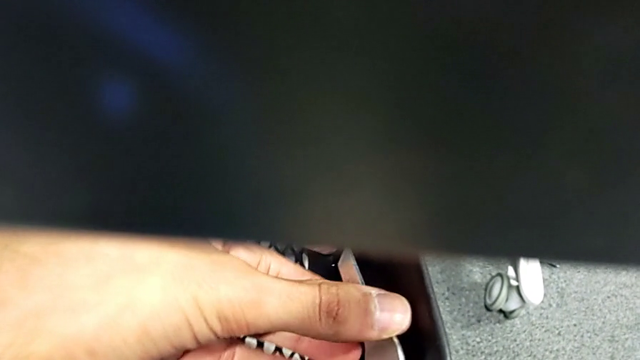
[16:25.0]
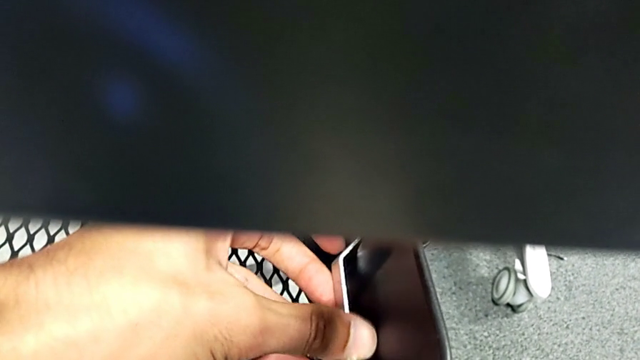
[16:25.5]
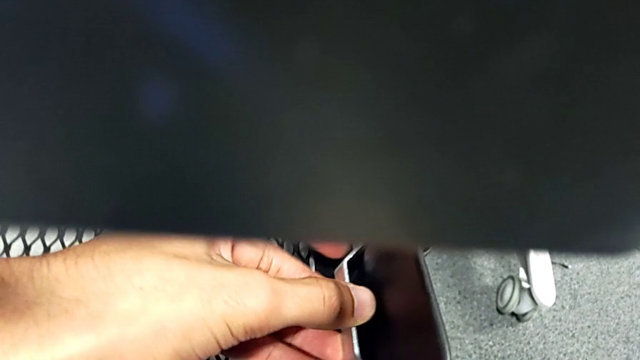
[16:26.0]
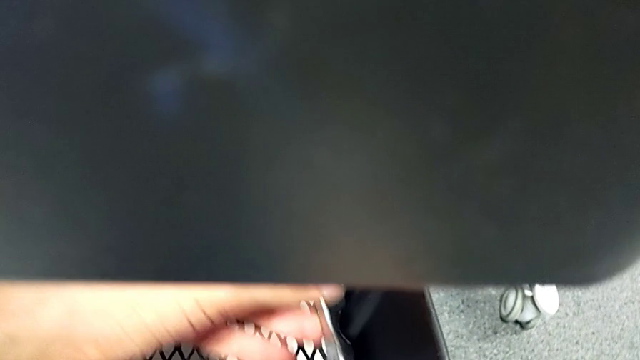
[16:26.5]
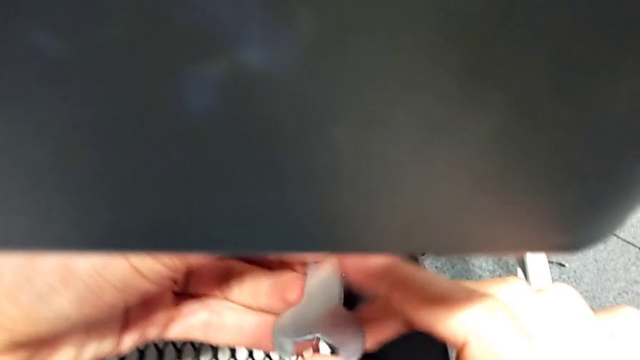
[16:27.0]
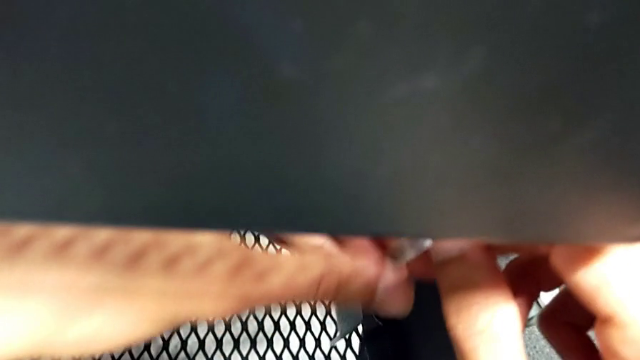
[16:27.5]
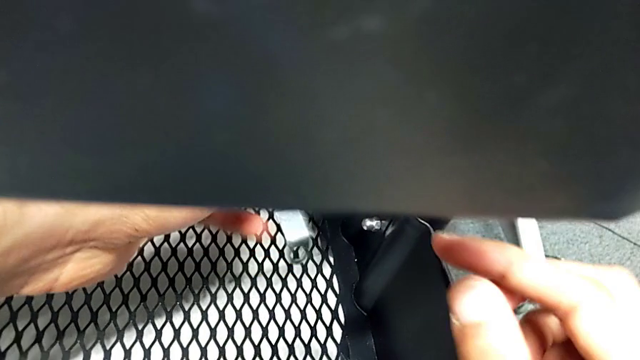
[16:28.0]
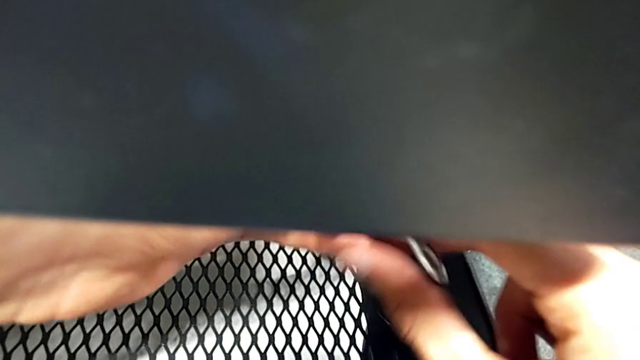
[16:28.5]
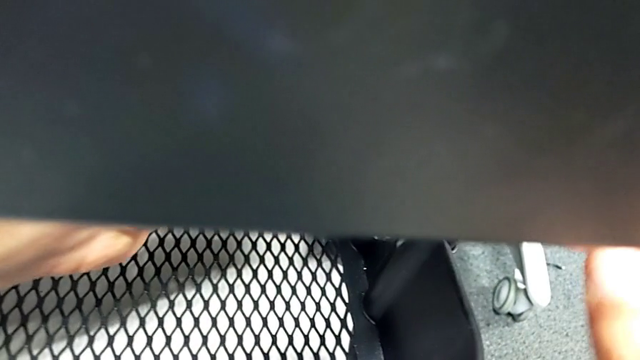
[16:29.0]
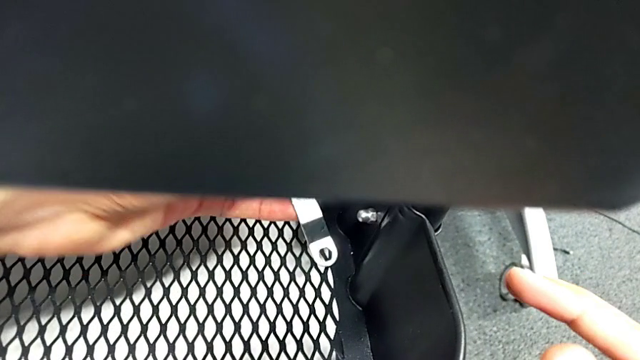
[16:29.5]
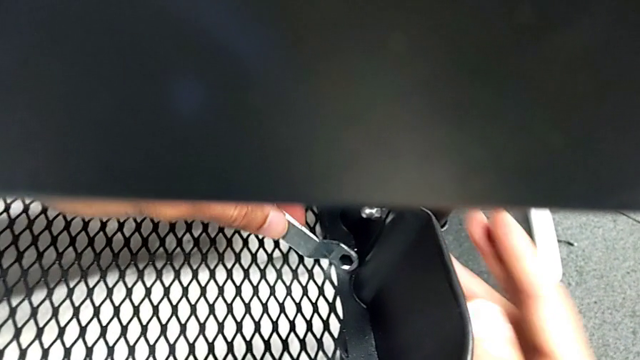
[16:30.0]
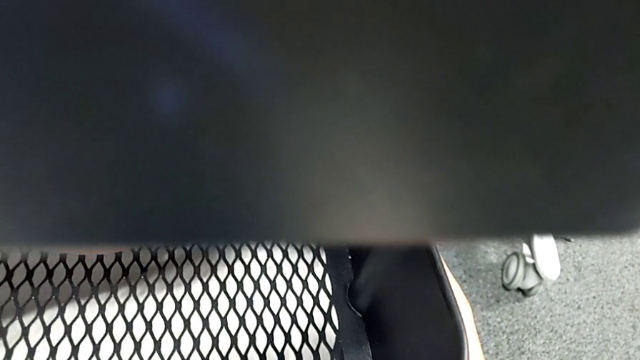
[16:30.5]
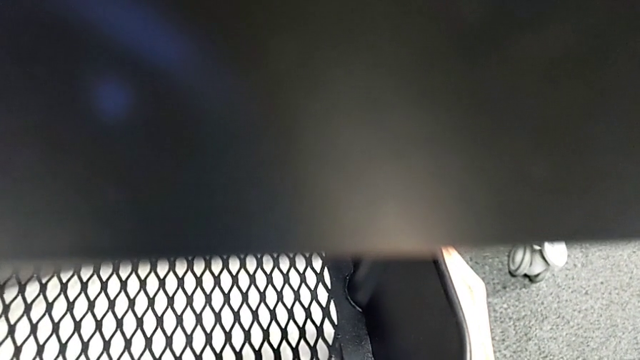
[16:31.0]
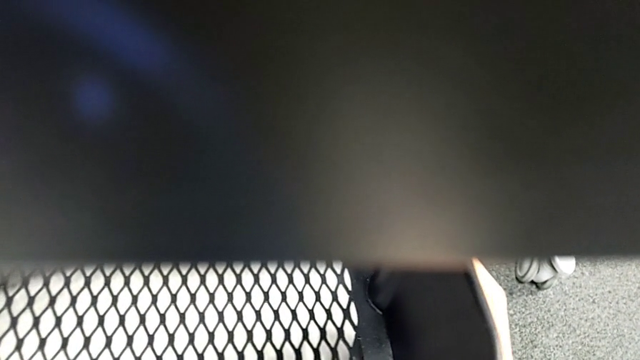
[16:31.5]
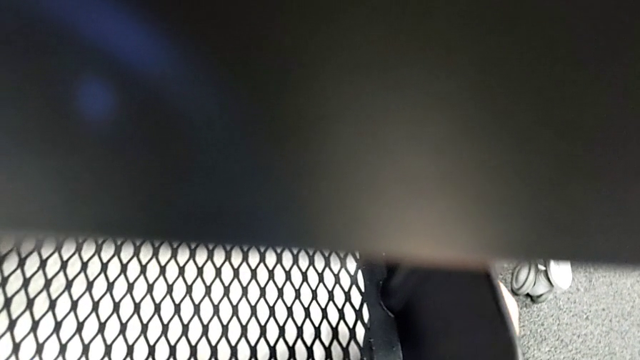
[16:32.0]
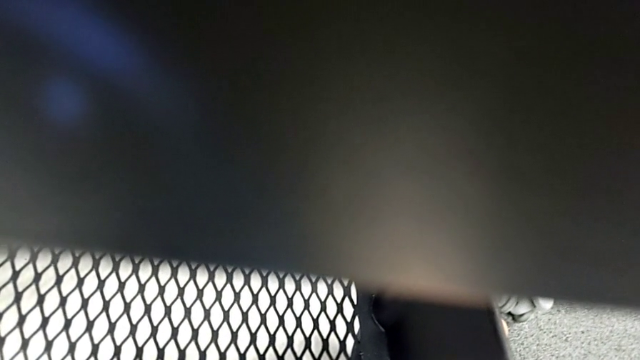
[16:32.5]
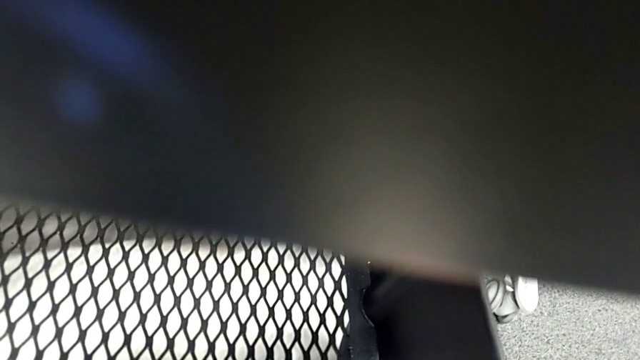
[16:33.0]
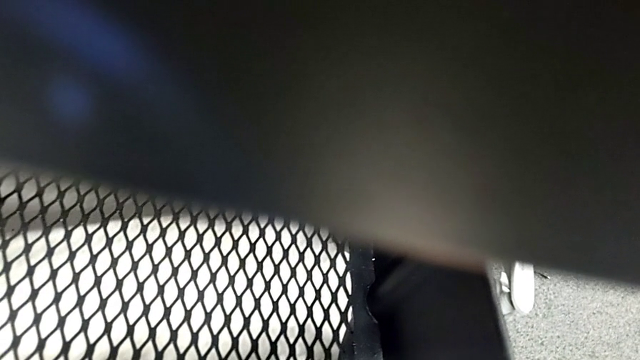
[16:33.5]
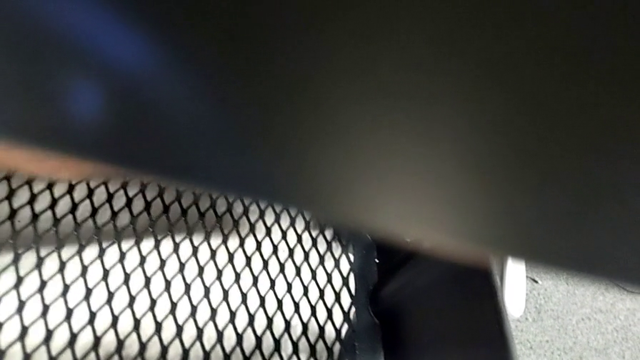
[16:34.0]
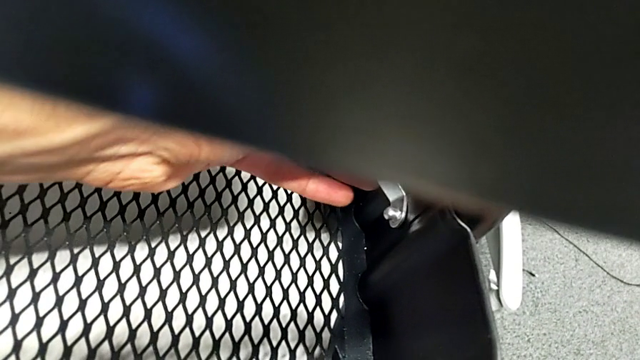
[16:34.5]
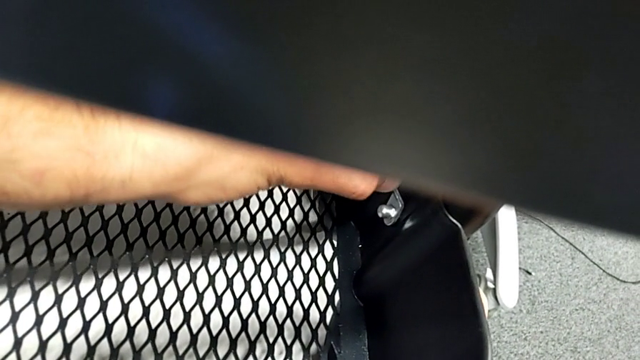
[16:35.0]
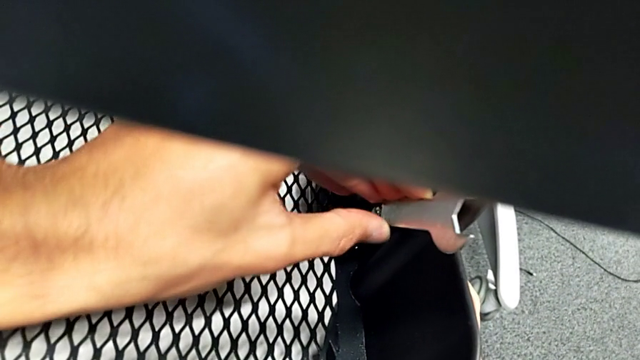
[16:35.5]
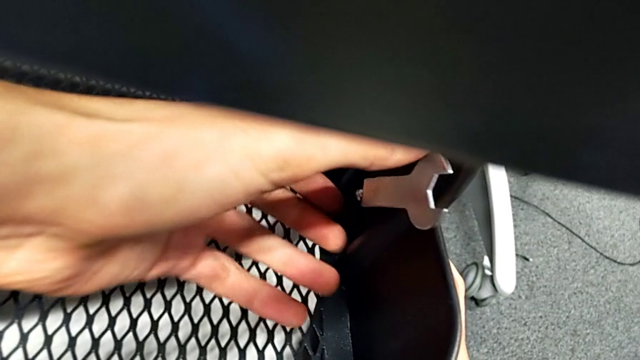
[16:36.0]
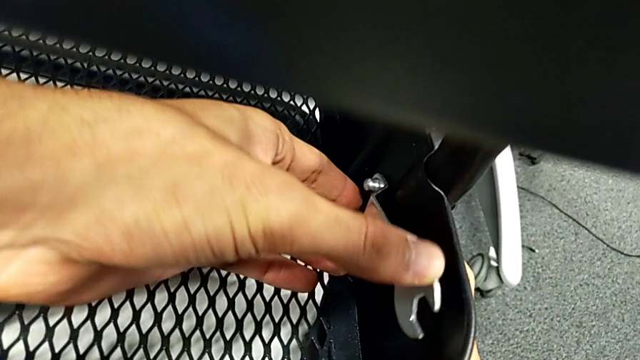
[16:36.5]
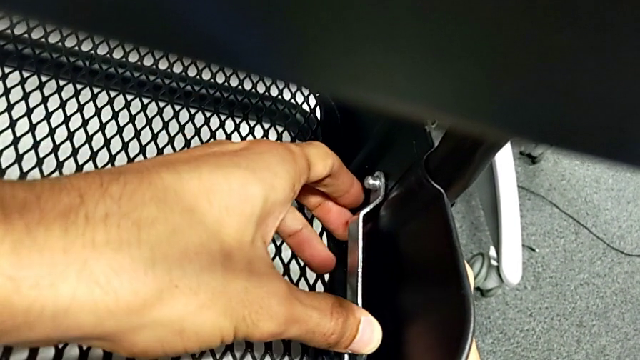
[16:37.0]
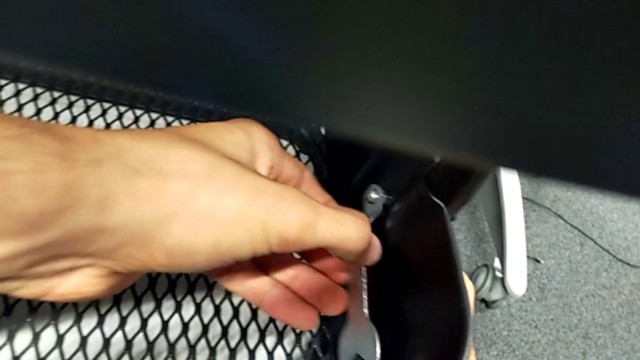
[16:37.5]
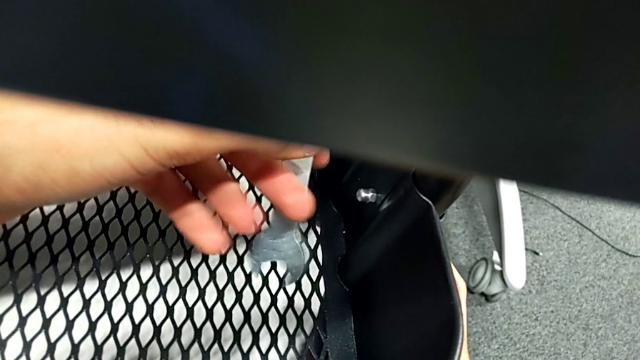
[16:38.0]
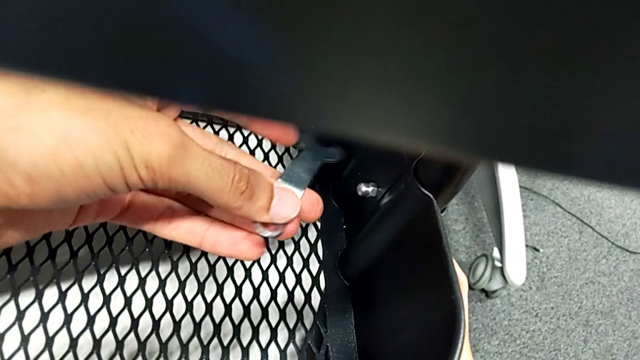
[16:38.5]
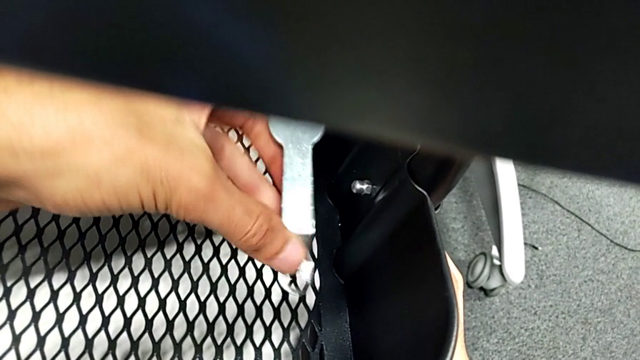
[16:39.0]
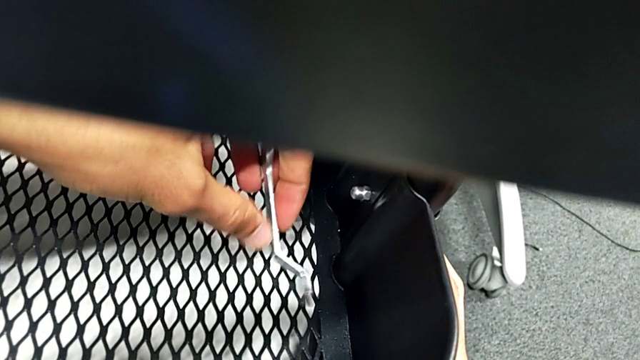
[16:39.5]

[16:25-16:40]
The camera wearer is tightening all the hexagonal cap nuts. They keep screwing the first hexagon cap nut.

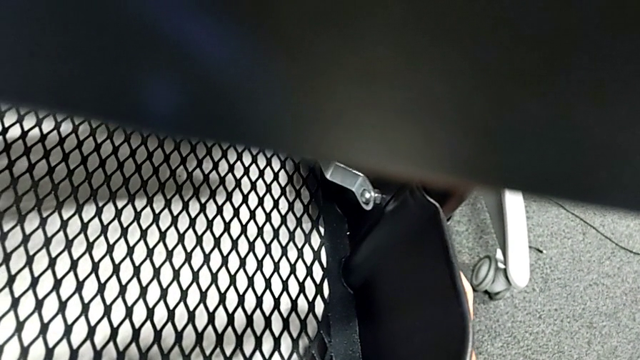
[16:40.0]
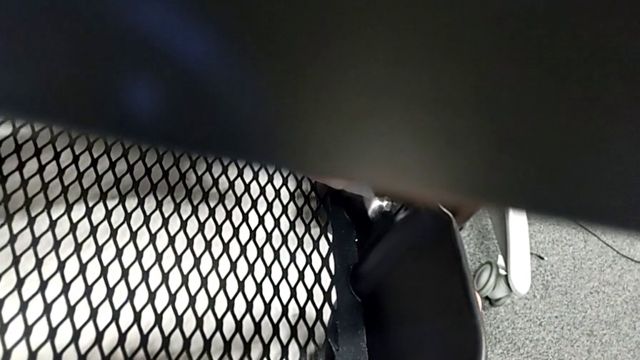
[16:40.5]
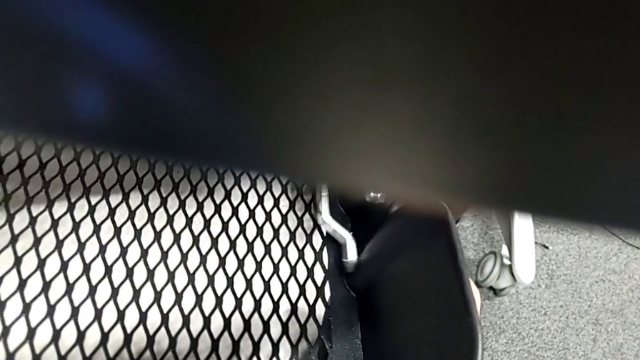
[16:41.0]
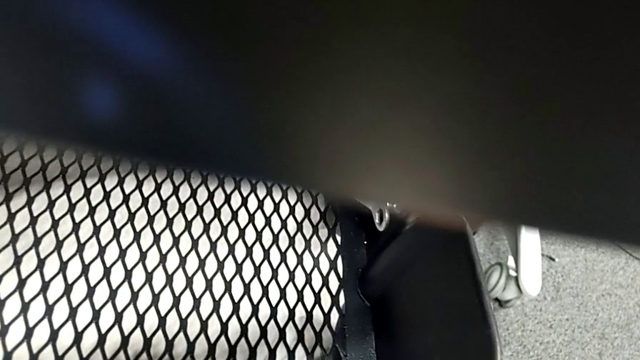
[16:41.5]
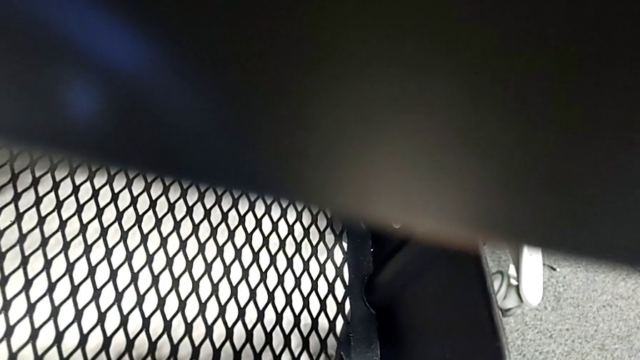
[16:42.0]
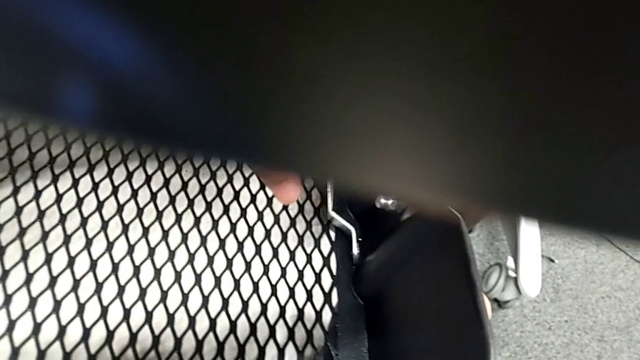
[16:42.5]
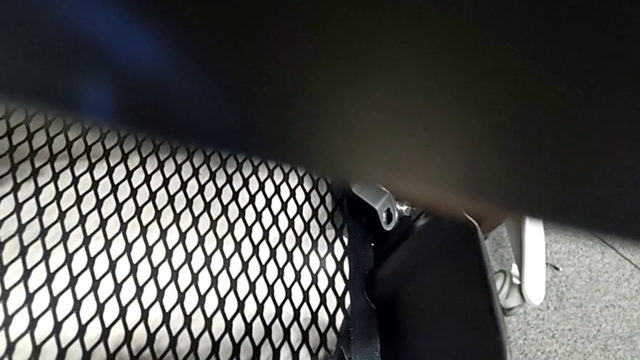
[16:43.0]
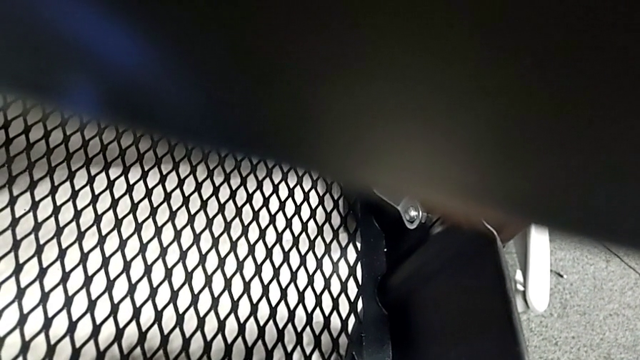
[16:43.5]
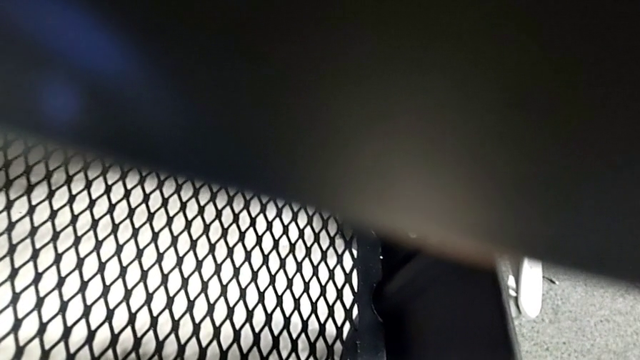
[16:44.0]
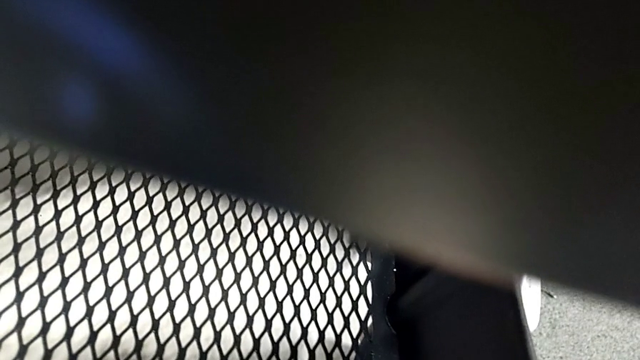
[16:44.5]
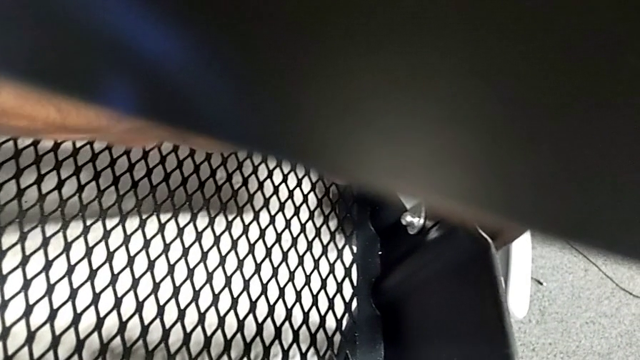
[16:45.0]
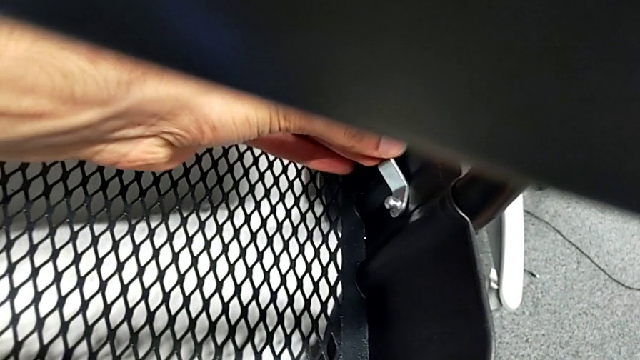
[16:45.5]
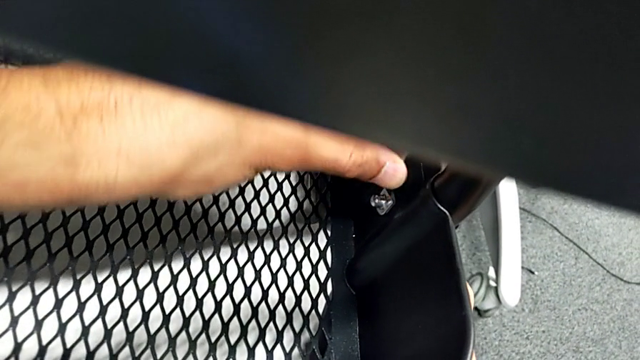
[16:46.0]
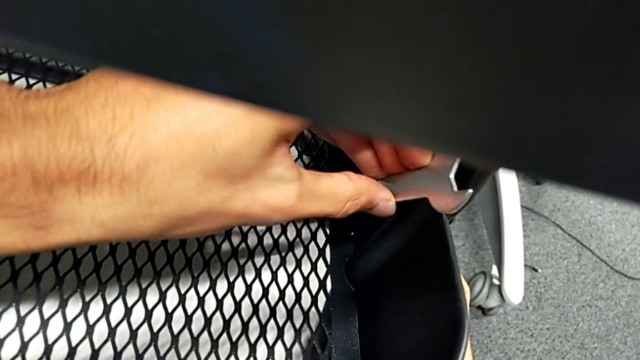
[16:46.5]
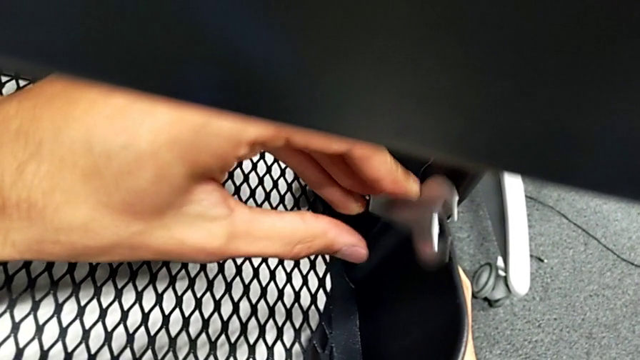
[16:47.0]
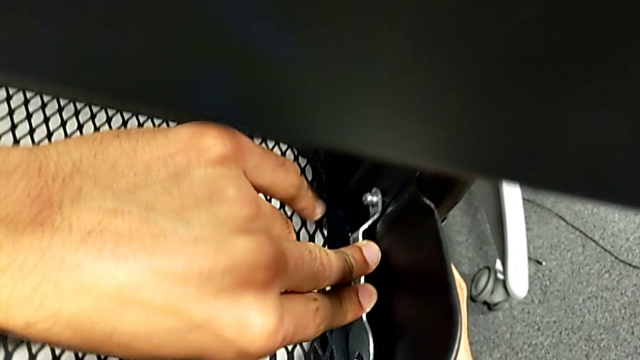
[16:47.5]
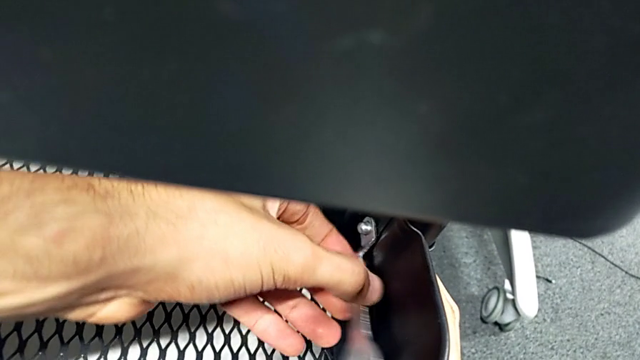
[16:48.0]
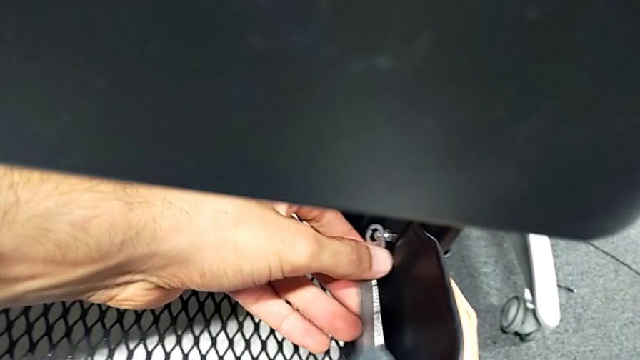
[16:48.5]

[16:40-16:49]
The camera wearer is tightening all the hexagonal cap nuts. They keep screwing the first hexagon cap nut.
